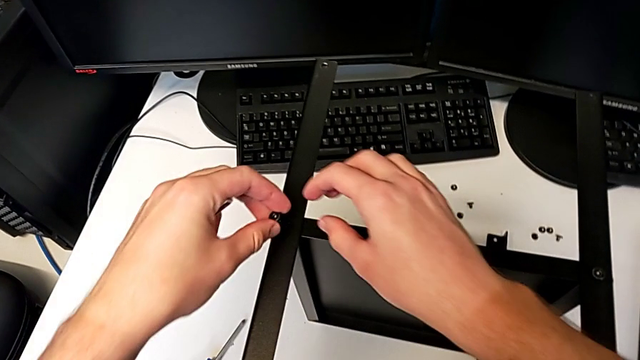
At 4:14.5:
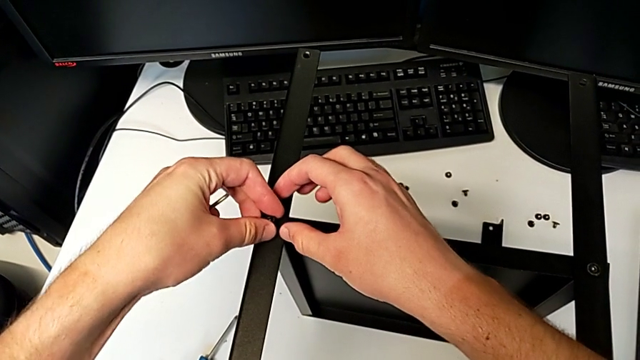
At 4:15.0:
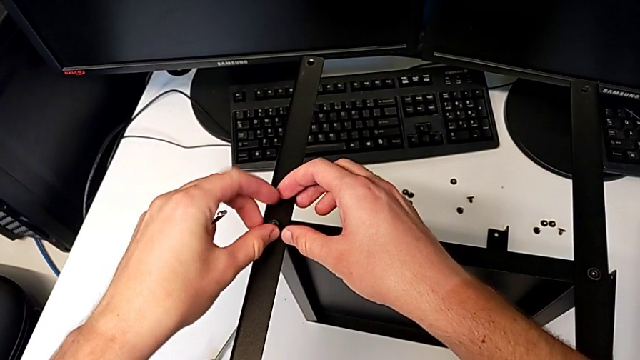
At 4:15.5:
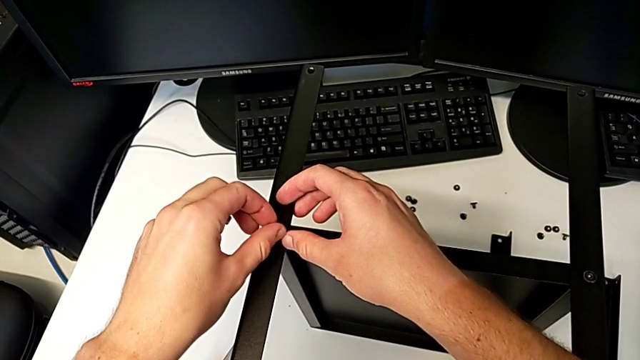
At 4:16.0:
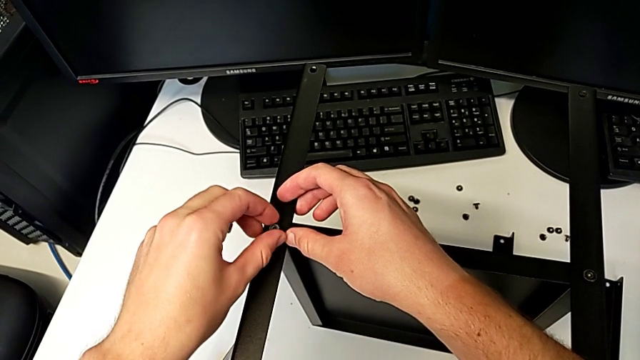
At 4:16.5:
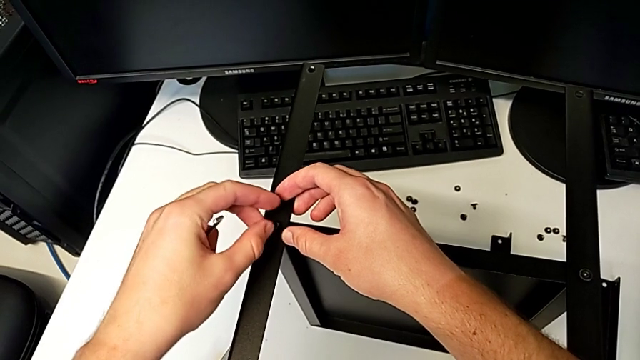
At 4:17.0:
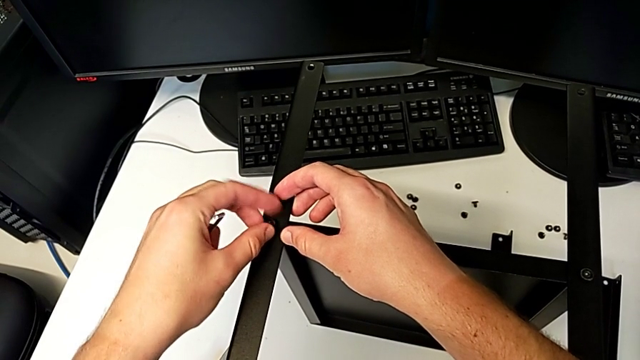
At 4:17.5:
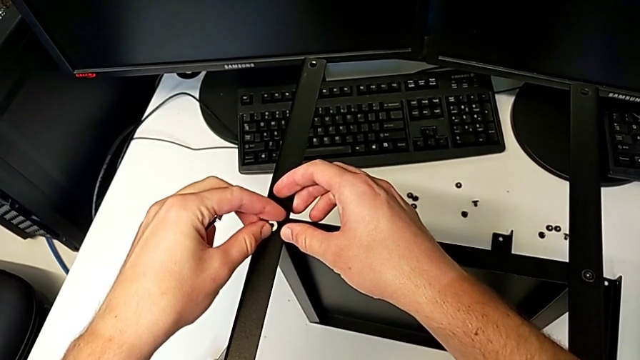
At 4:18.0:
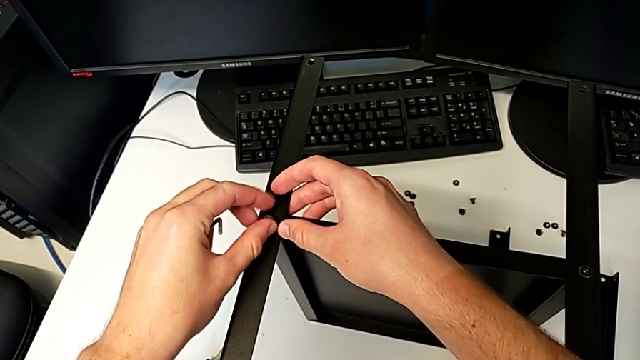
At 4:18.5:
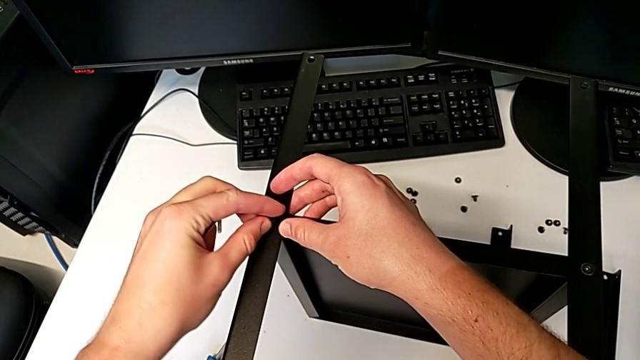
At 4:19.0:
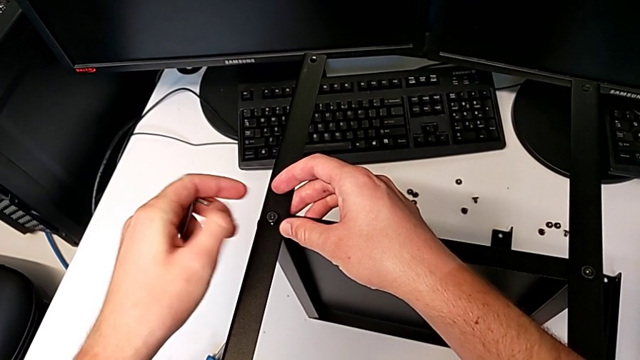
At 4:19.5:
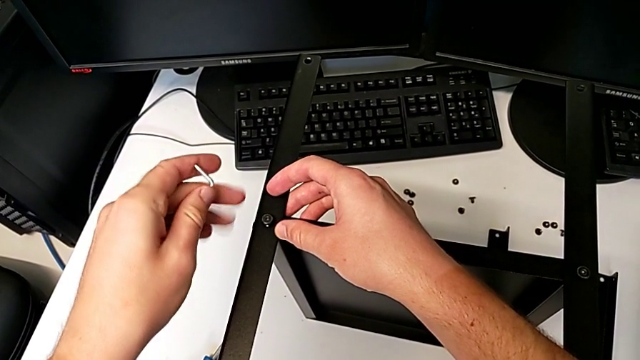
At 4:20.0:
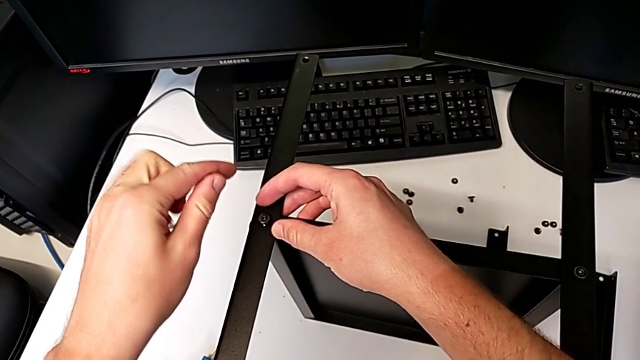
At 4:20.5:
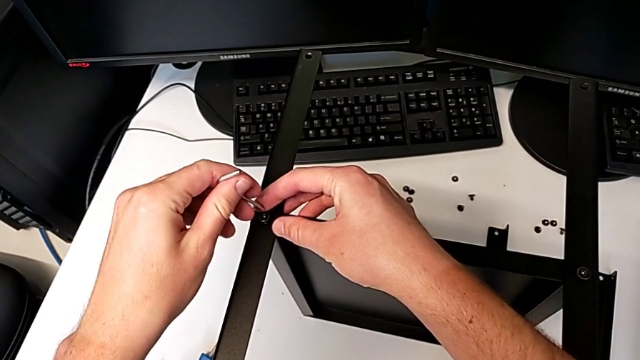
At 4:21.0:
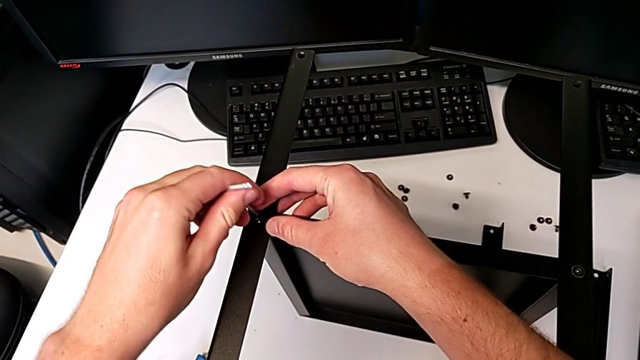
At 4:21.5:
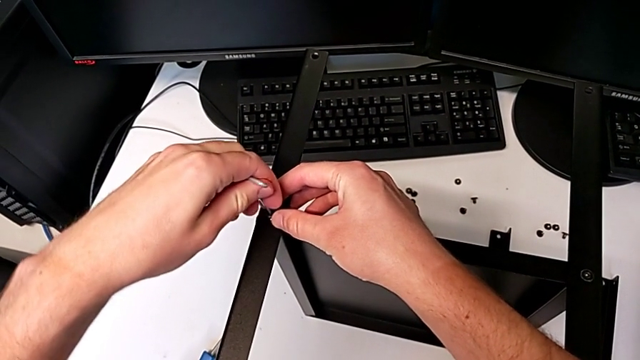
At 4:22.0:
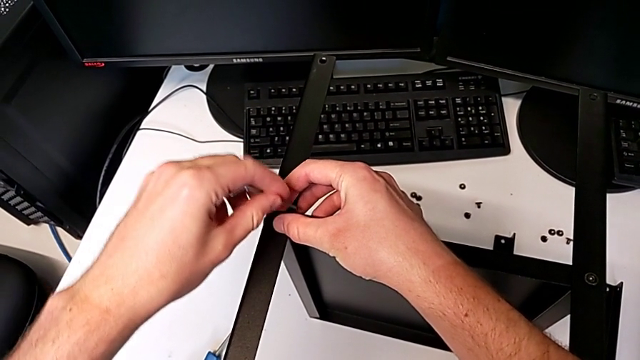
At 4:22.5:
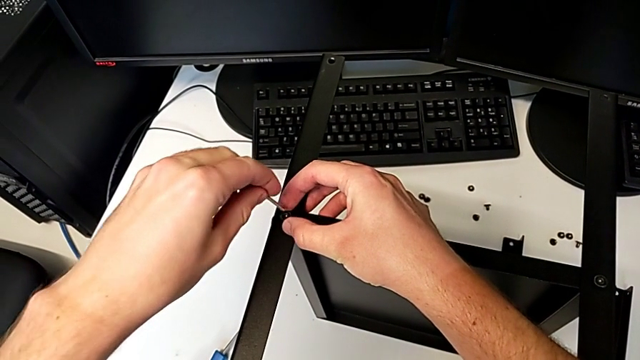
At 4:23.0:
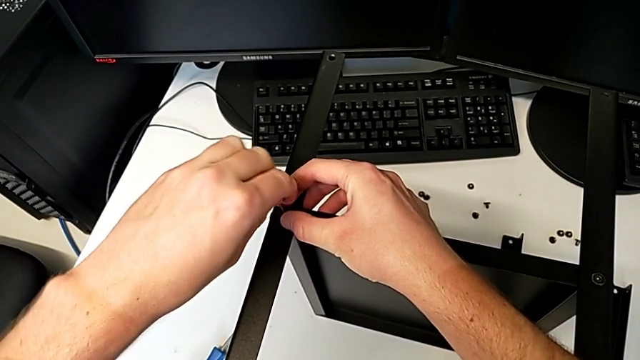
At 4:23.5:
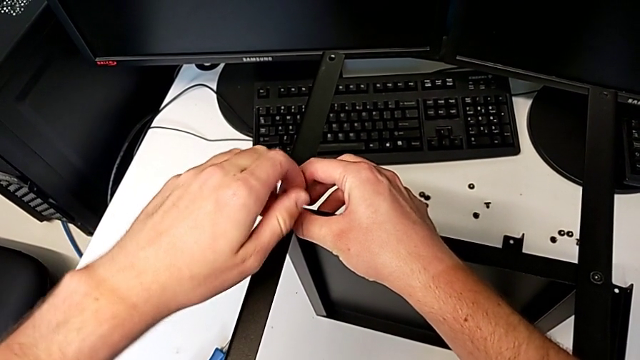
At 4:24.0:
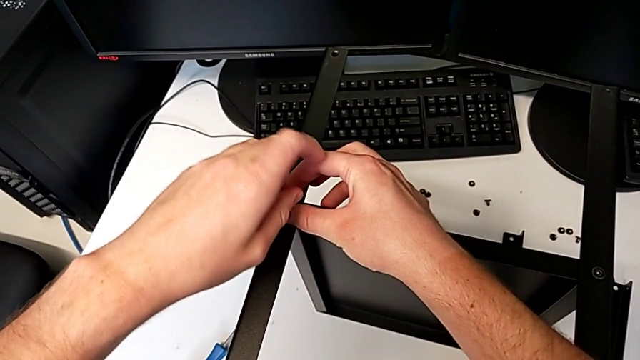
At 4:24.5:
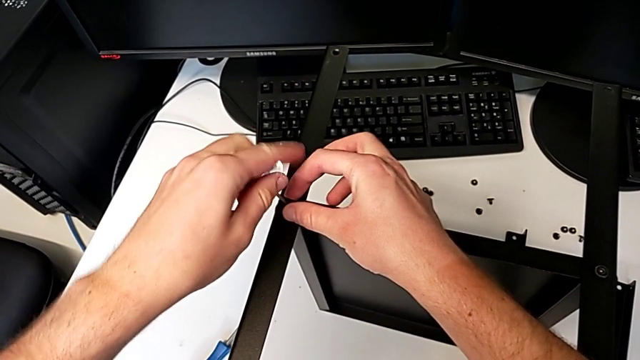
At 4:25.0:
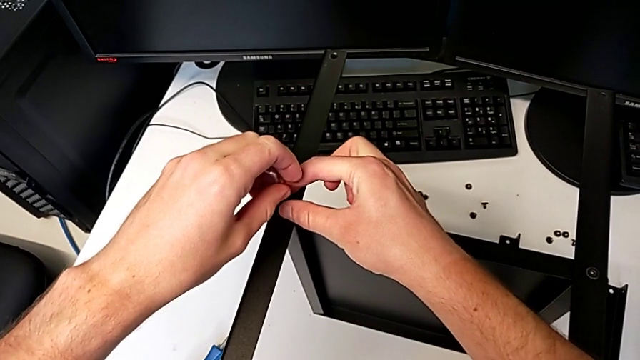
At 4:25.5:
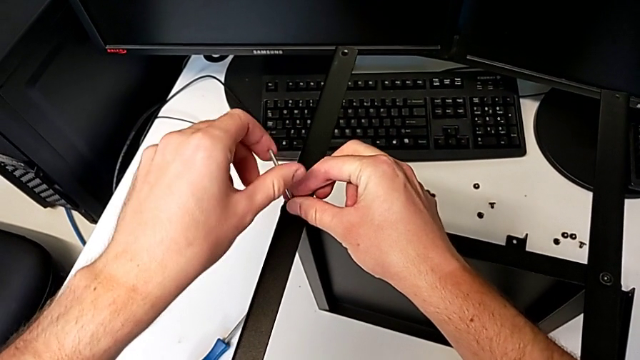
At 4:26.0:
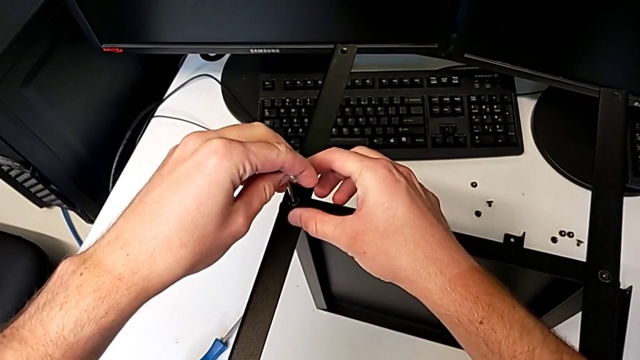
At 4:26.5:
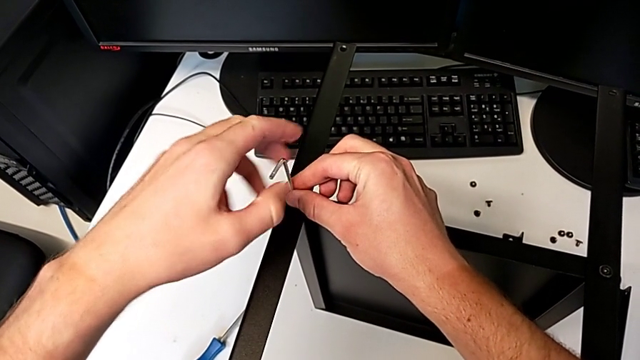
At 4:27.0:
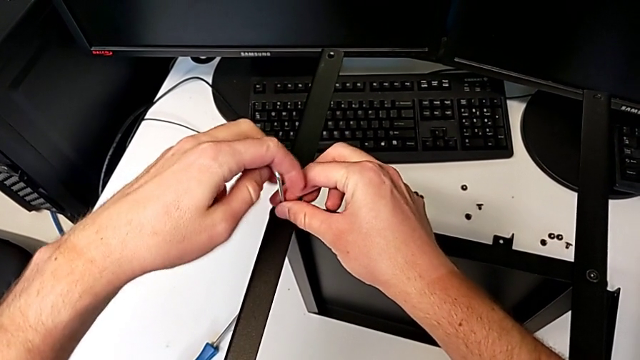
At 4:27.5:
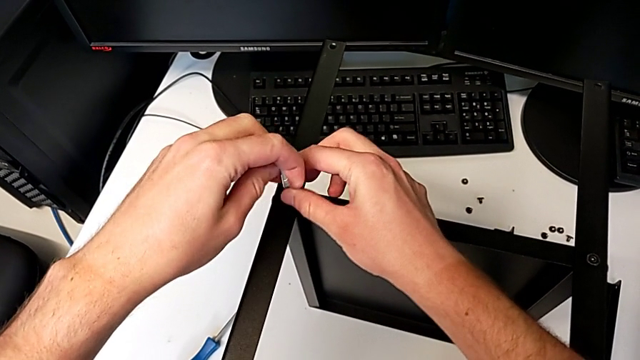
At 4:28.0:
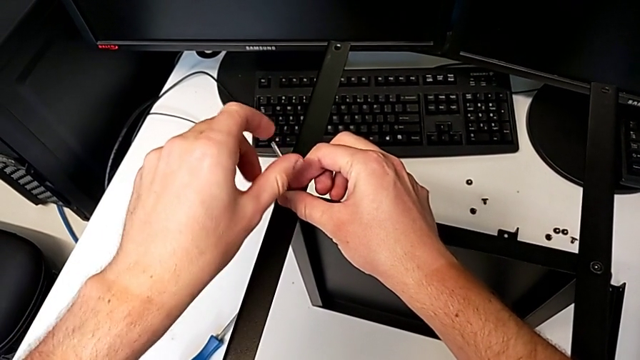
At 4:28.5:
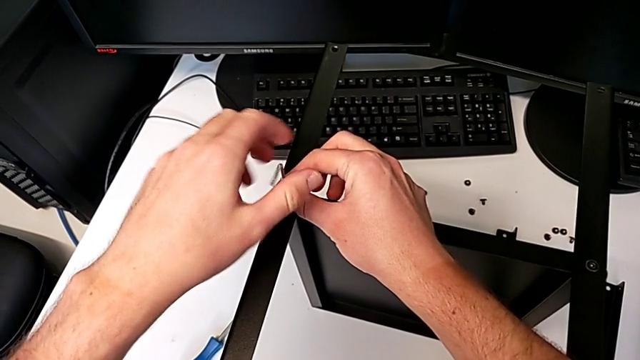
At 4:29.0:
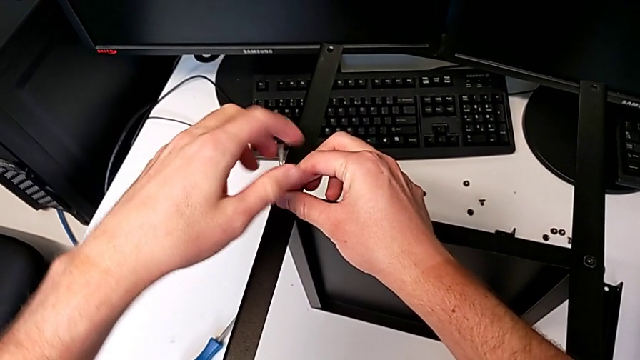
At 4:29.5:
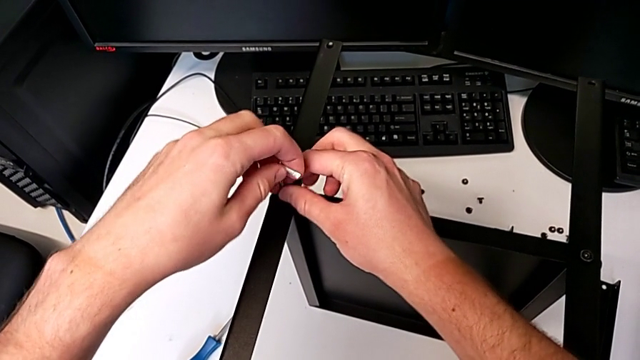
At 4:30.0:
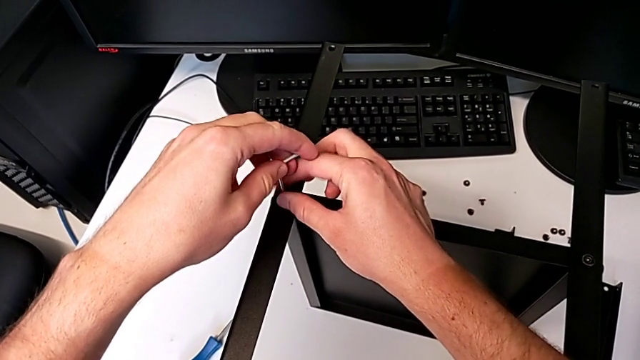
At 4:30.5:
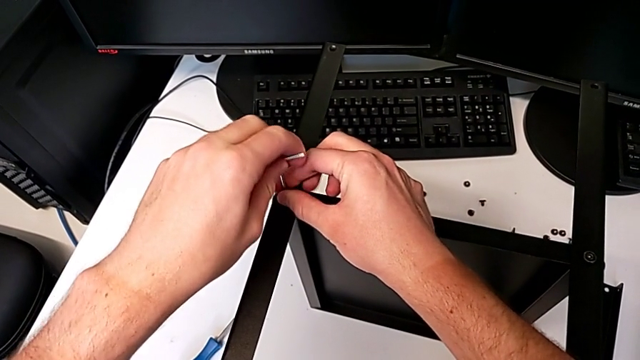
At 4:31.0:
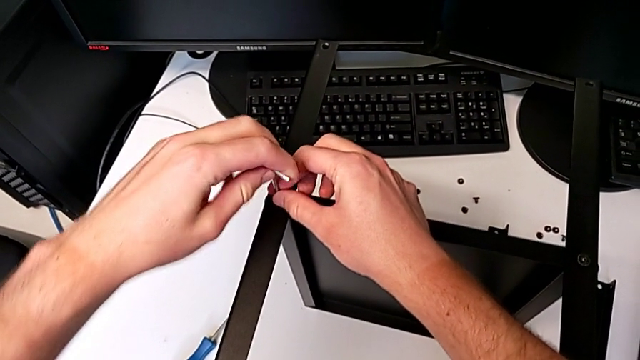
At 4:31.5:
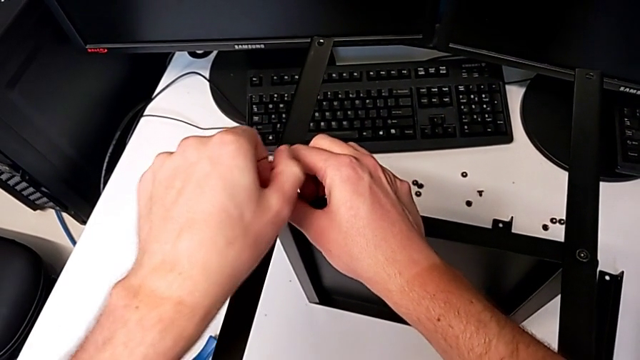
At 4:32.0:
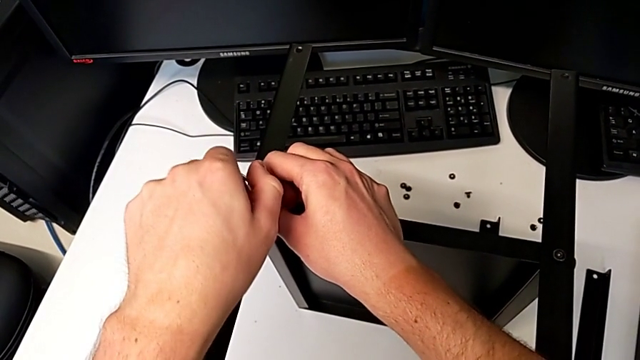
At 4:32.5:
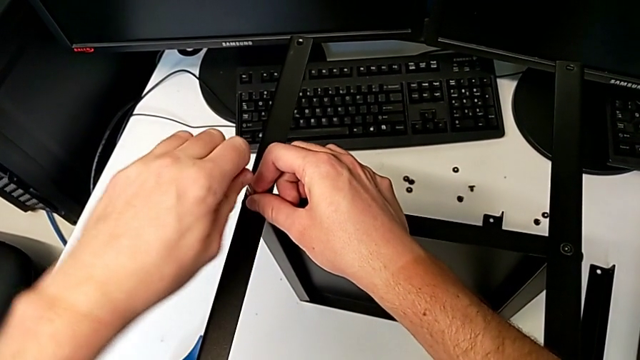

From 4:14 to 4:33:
The camera wearer is assembling the third leg and shelf. They insert the hex socket head, screw it, insert the Allen wrench, screw the hex socket head and withdraw the Allen wrench.

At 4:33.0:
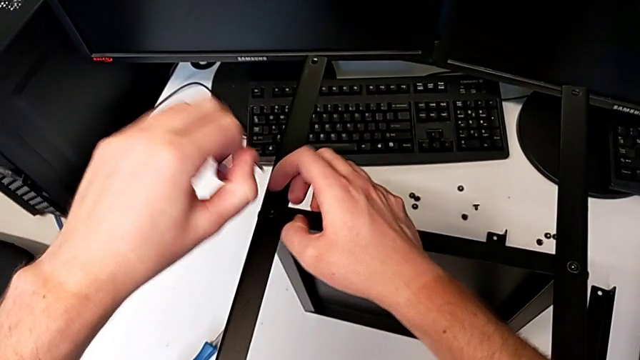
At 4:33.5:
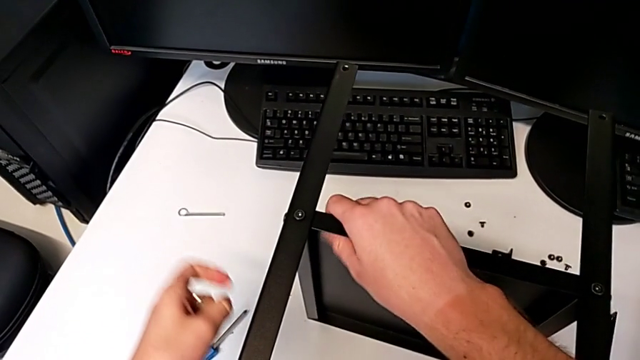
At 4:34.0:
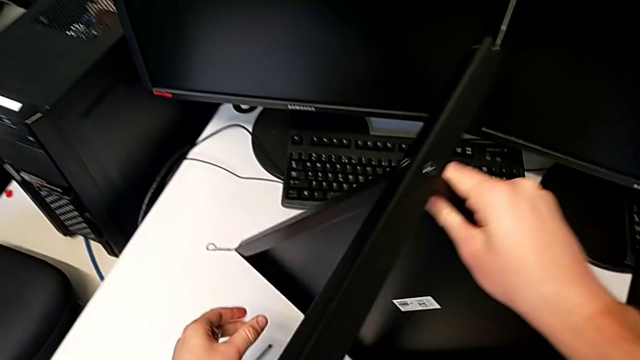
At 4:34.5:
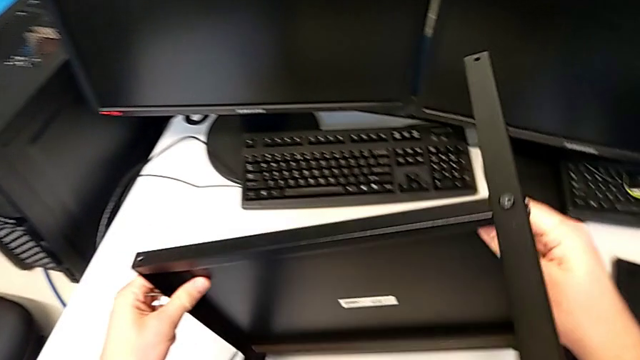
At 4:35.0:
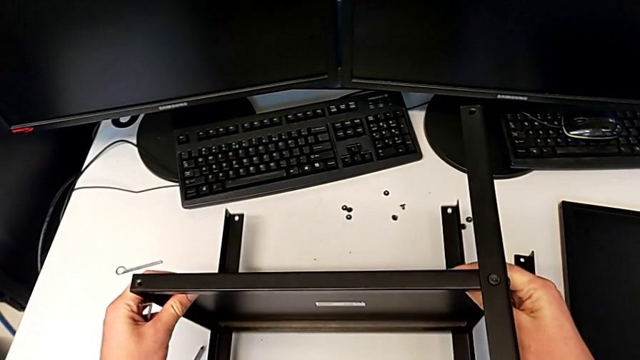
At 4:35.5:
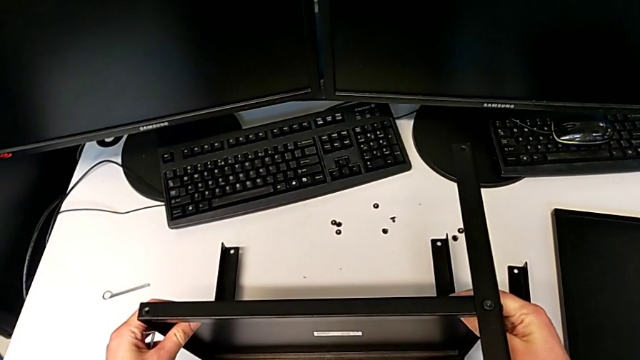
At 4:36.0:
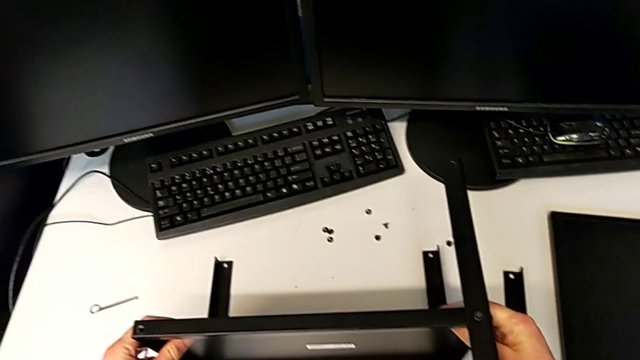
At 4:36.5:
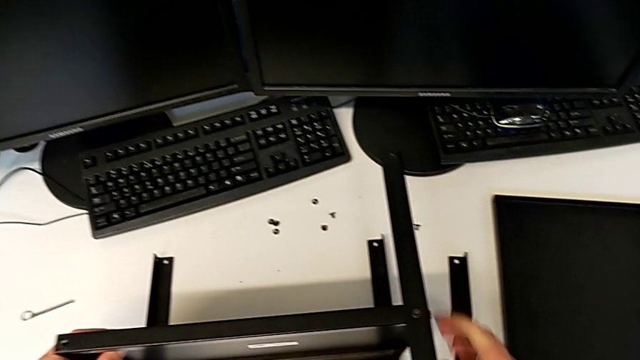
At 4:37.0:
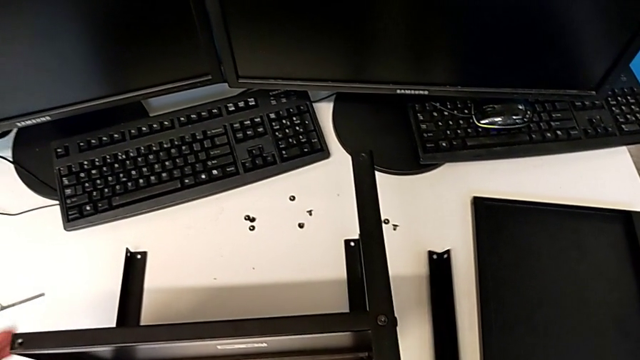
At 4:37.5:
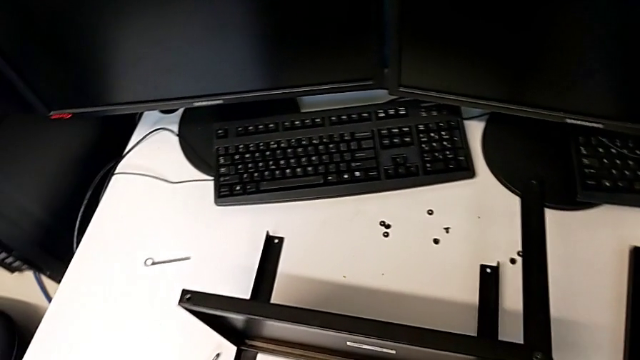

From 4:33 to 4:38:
The camera wearer is assembling the fourth leg and shelf. They rotate the nightstand, lift the leg and grab it.
